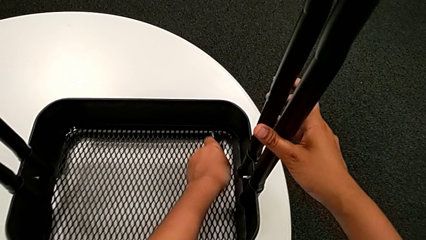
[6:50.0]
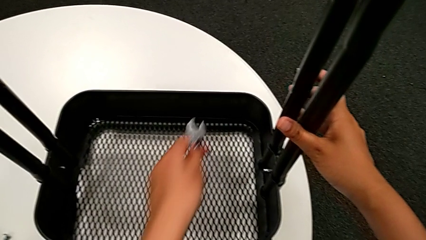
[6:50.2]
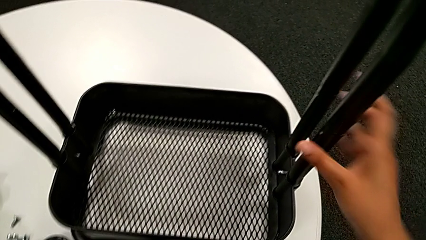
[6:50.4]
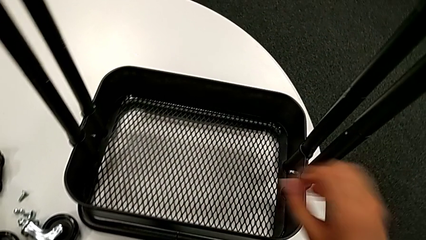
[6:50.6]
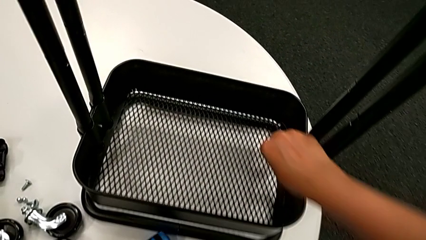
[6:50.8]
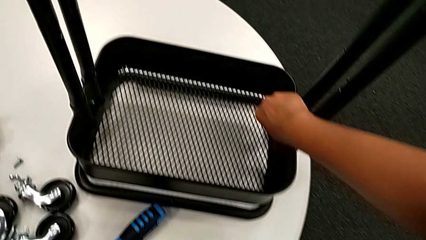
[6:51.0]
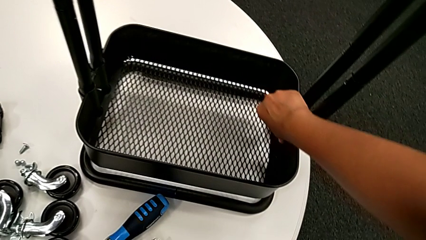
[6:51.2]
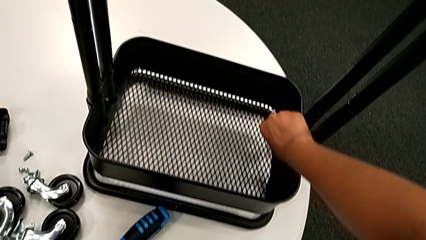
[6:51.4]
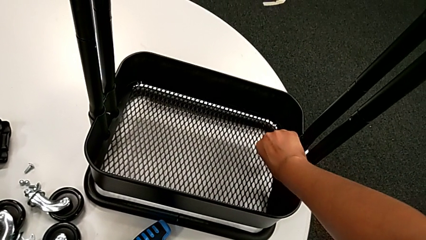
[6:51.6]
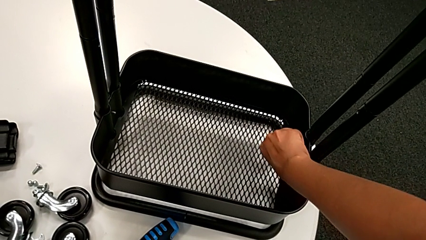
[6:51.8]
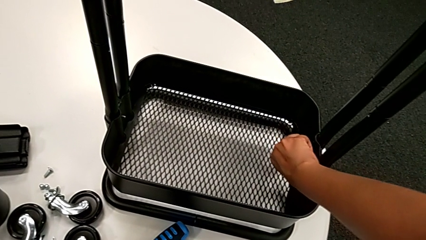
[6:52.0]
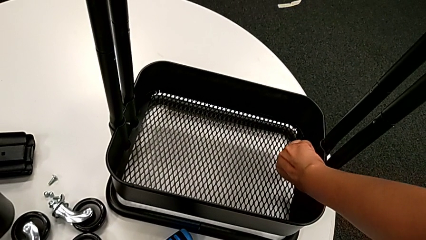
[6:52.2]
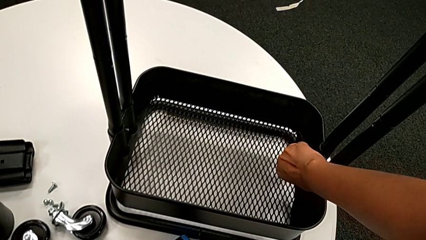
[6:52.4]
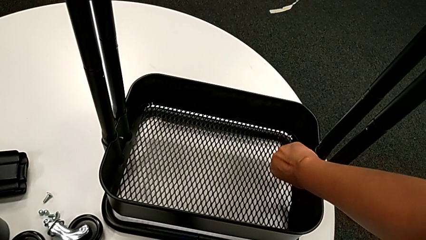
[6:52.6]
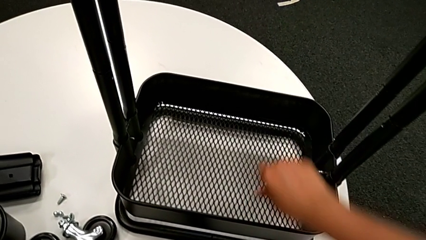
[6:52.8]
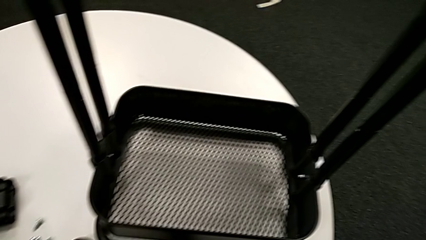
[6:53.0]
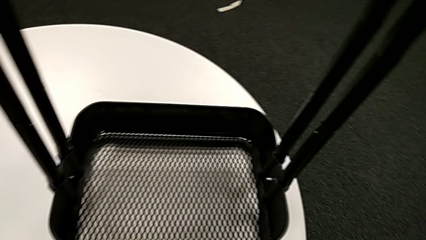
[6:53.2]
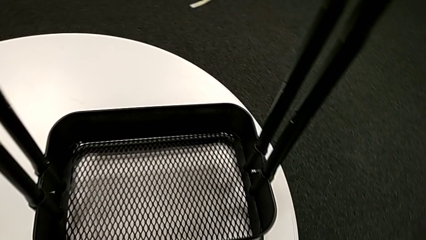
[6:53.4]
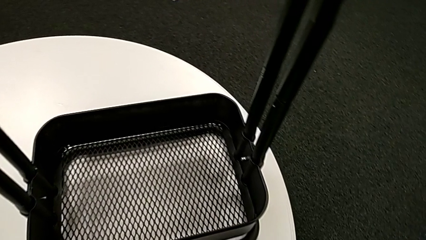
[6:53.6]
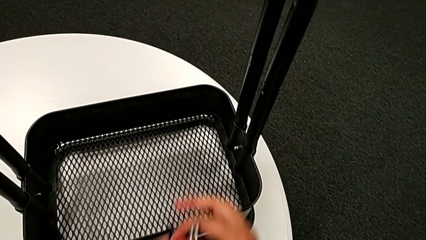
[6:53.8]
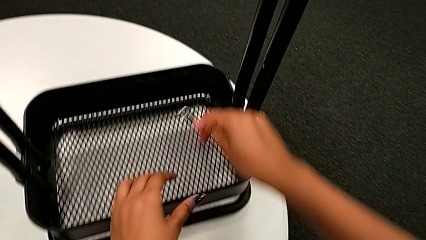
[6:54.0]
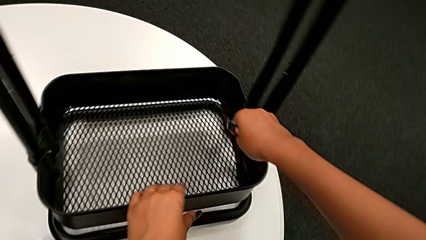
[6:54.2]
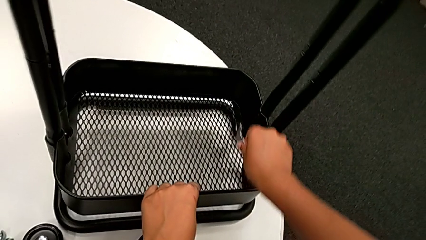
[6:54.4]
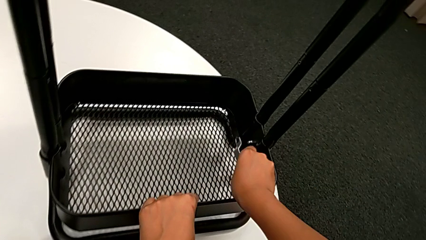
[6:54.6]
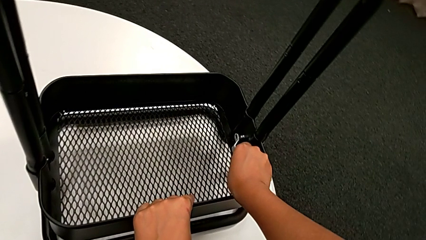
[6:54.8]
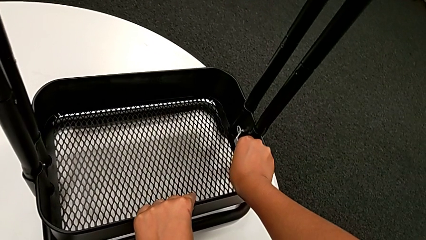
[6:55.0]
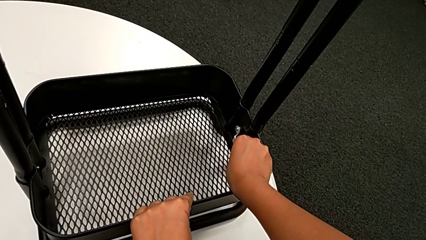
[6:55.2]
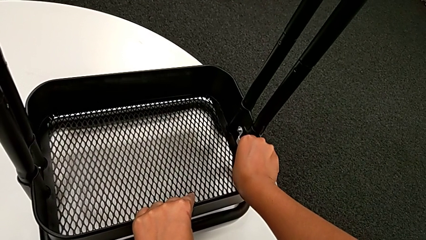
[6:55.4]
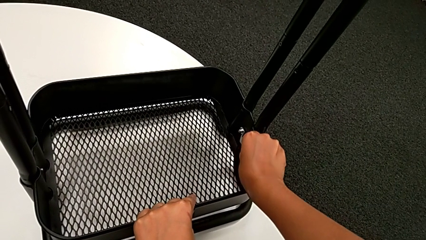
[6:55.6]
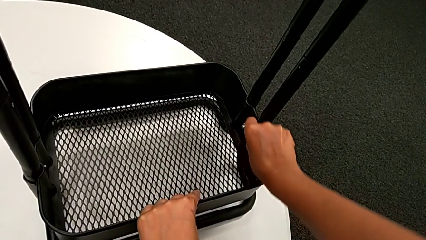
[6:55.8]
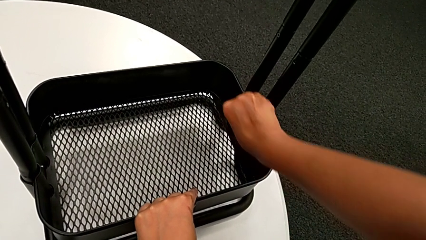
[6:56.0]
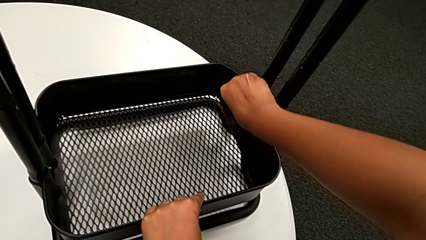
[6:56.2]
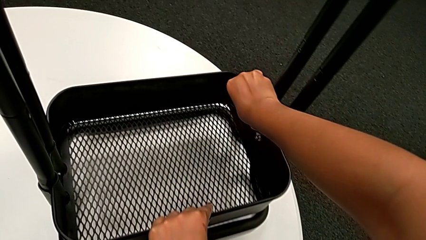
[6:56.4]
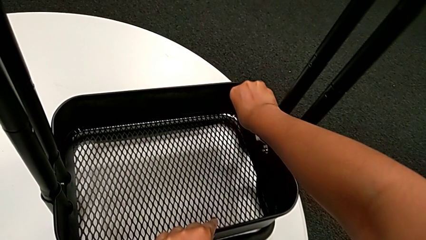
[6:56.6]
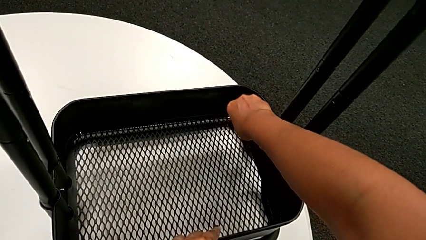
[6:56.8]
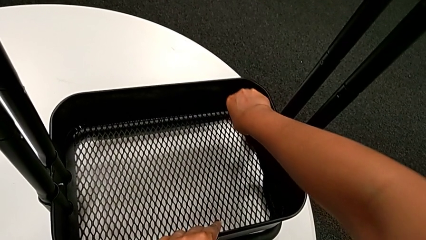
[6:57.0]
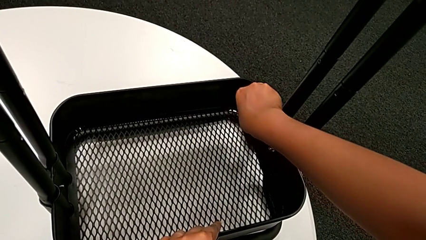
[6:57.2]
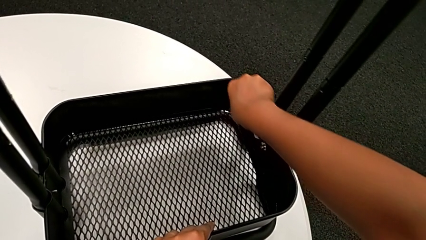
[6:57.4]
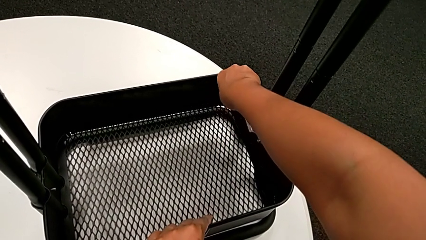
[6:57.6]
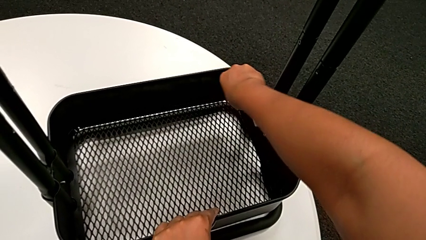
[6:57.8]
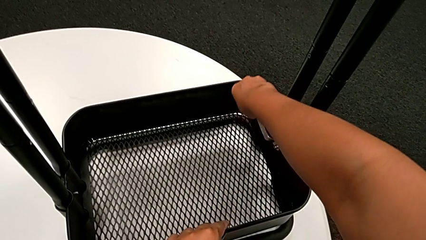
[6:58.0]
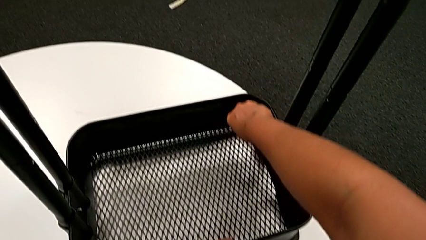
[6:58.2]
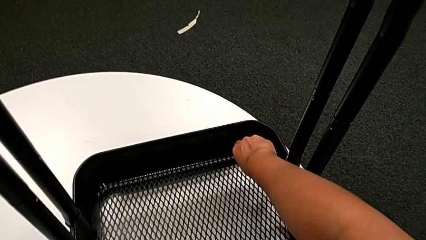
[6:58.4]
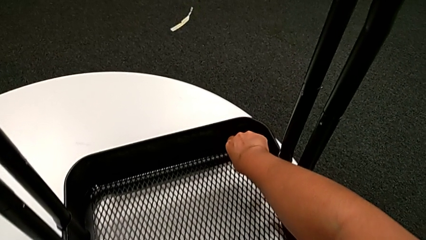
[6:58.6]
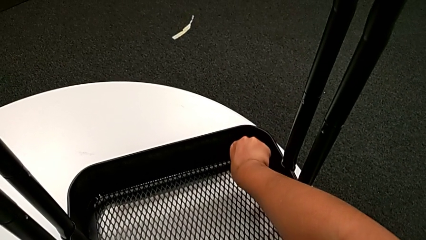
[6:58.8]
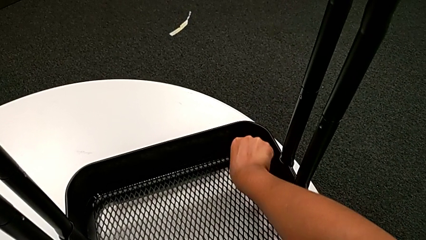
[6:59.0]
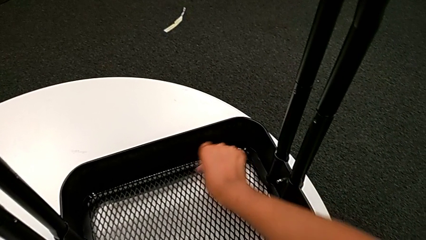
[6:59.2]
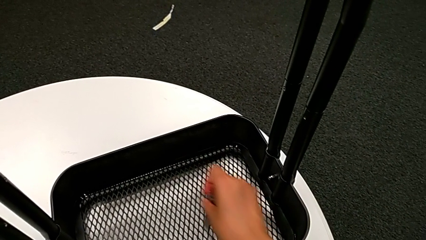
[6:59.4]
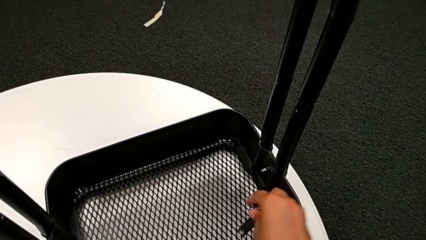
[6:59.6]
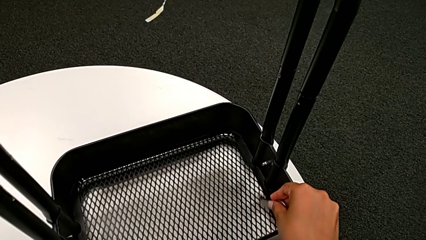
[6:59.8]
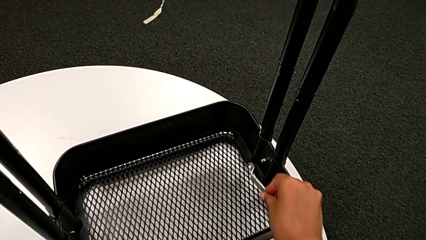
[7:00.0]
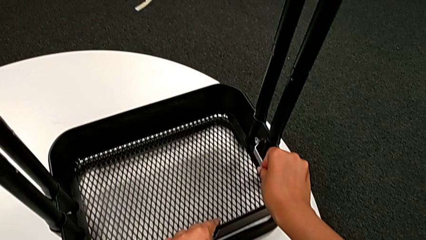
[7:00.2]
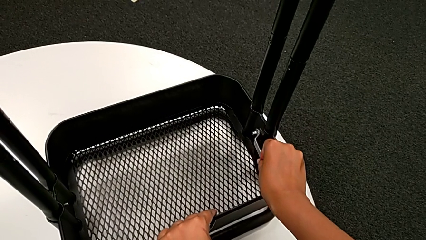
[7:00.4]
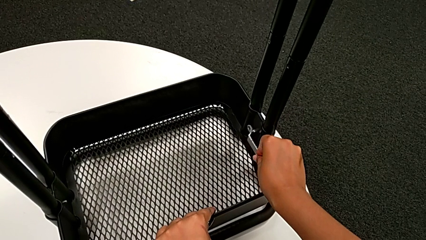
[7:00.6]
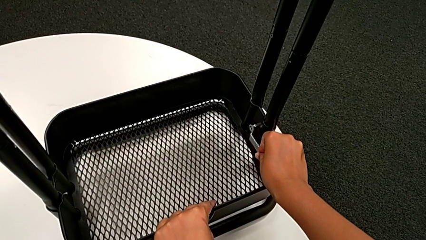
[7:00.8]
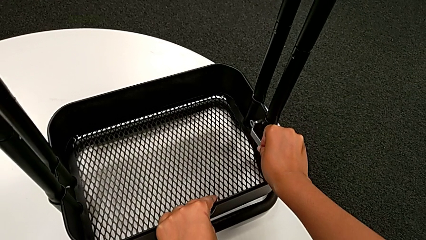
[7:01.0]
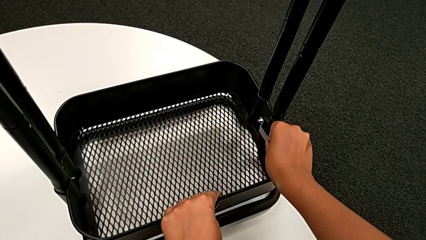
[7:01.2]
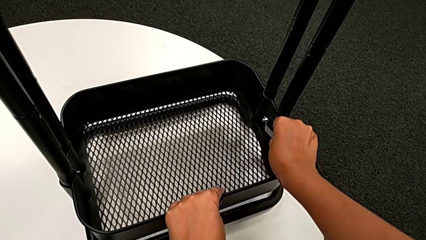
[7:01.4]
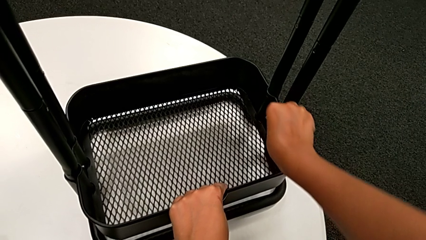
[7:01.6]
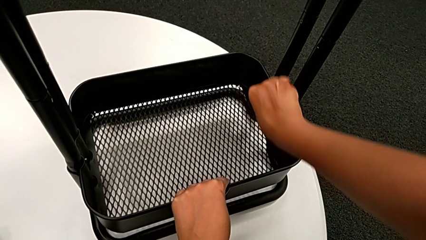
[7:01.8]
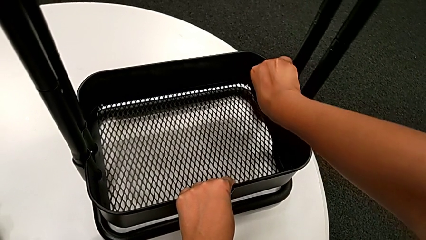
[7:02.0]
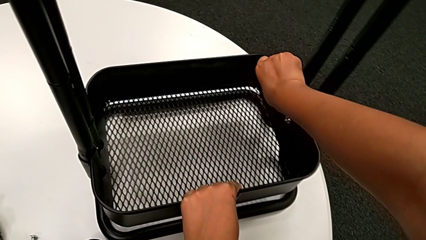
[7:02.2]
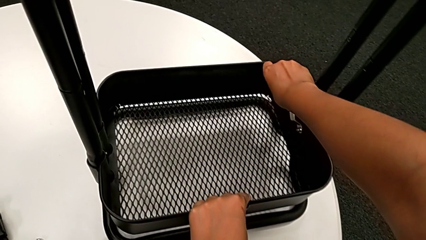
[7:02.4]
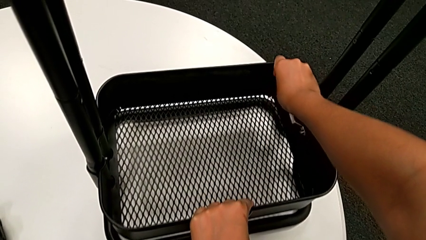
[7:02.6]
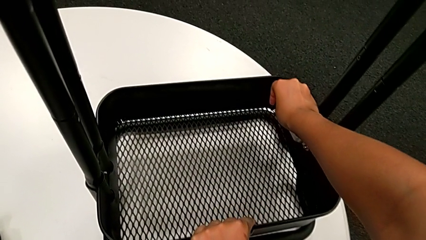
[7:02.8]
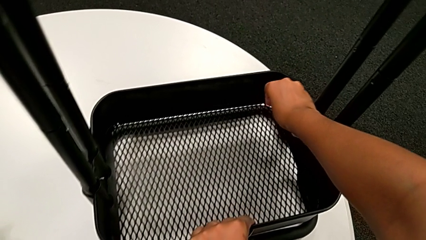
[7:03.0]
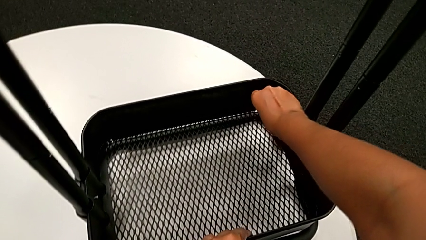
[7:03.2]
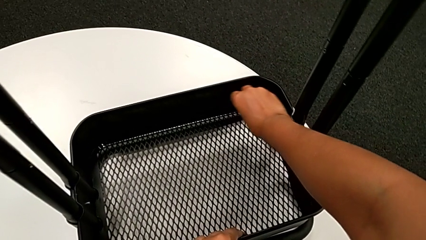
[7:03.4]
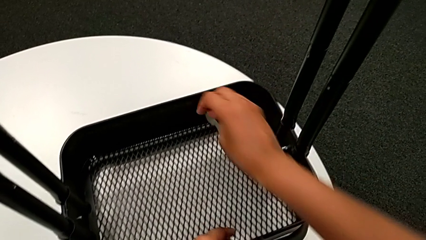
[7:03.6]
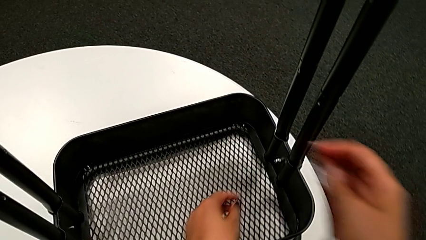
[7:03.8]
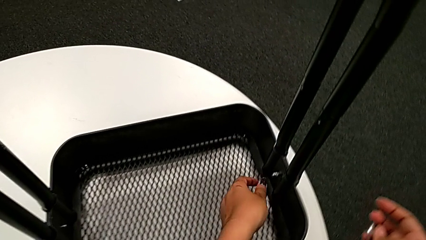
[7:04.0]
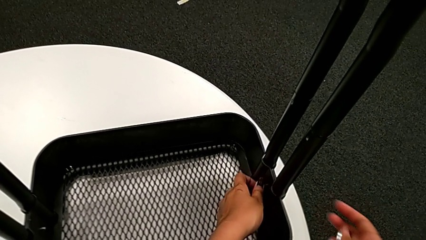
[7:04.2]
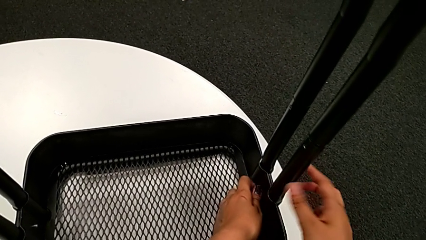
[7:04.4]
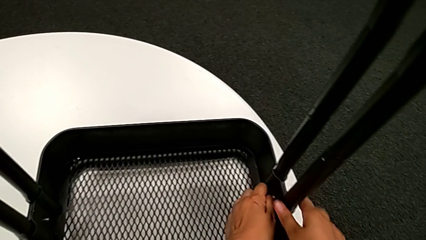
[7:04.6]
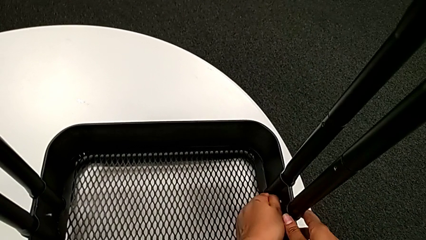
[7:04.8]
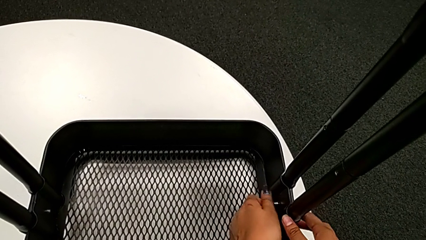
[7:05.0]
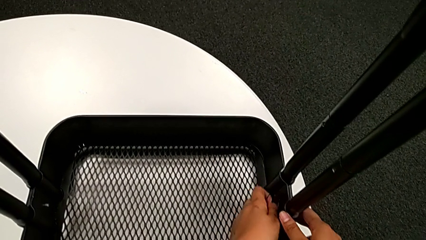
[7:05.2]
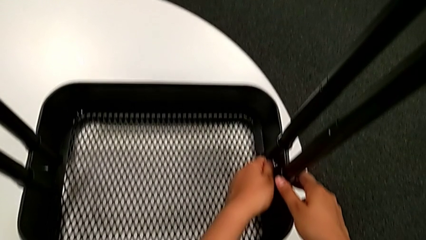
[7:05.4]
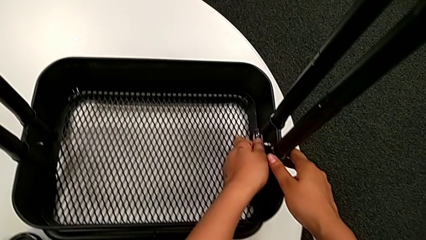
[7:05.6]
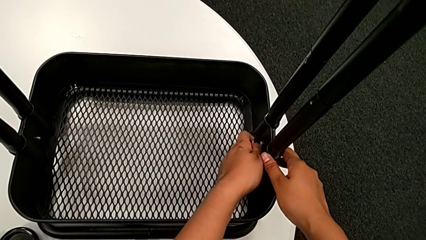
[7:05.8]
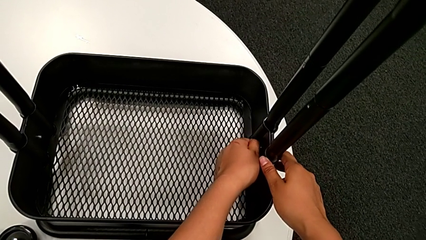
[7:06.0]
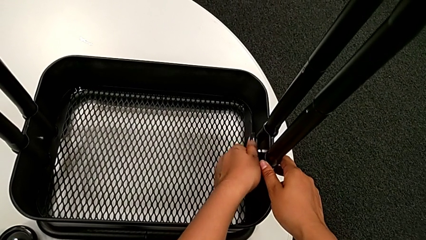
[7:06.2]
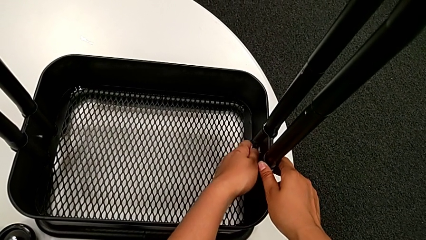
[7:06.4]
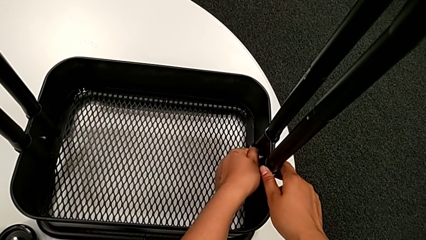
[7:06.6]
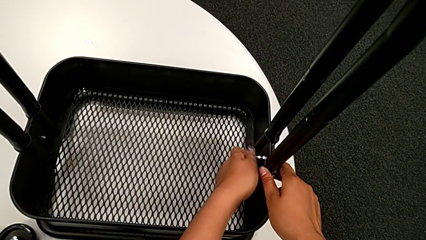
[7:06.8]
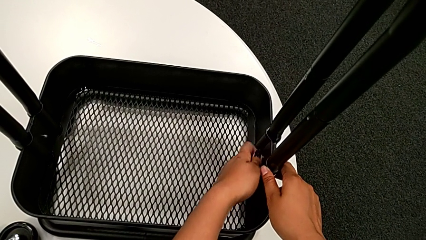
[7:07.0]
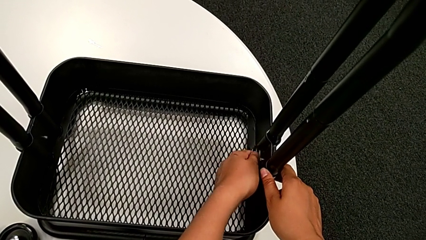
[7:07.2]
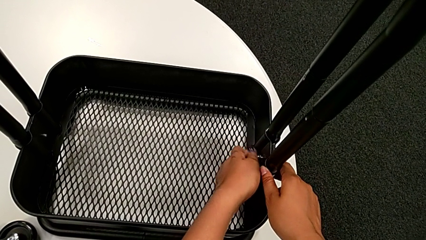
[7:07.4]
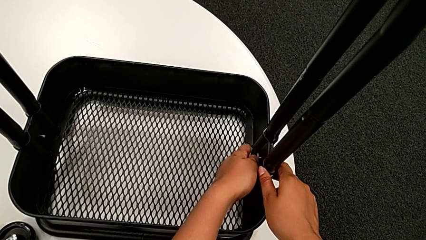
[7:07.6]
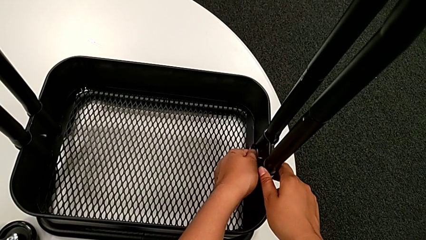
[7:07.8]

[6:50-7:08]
The camera wearer is unscrewing the bolt from the bottom grid tray. They place the flat hexagonal wrench, unscrew the bottom hexagon cap nut, grab the flat hexagonal wrench, insert it and unscrew the sixth hexagon cap nut twice.
